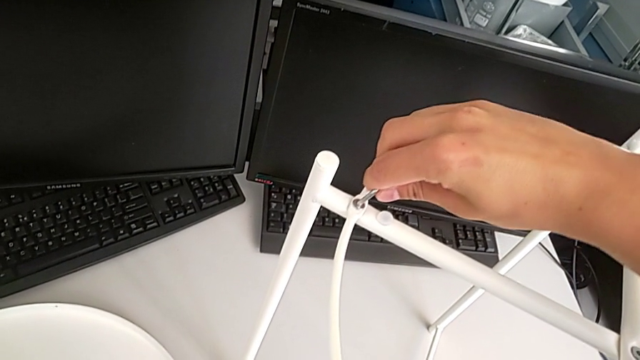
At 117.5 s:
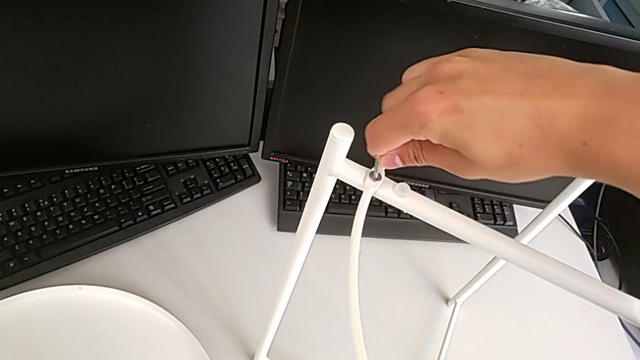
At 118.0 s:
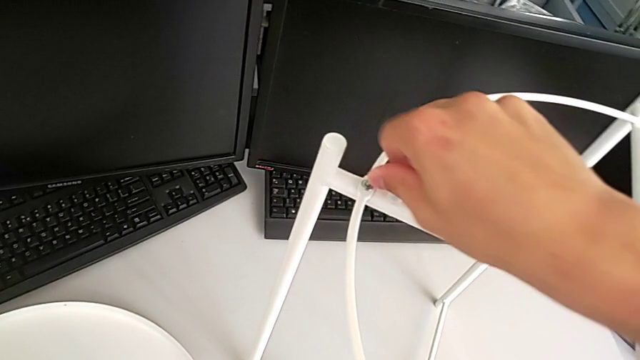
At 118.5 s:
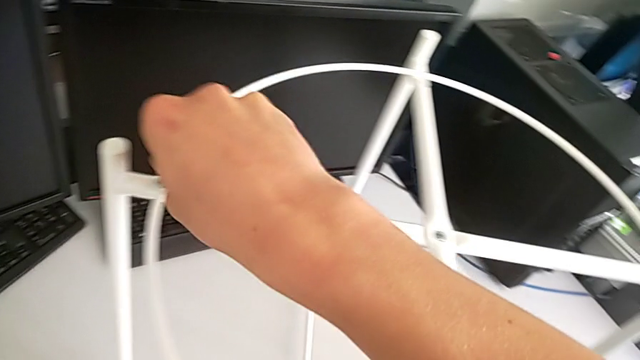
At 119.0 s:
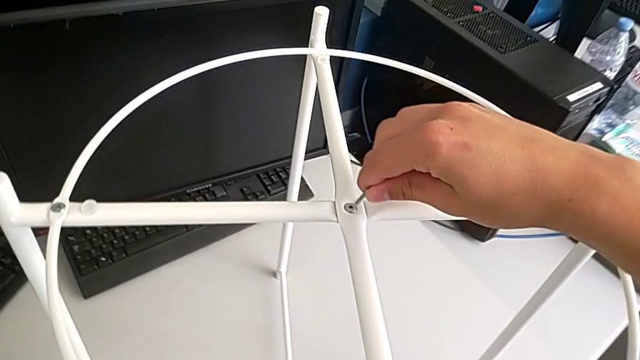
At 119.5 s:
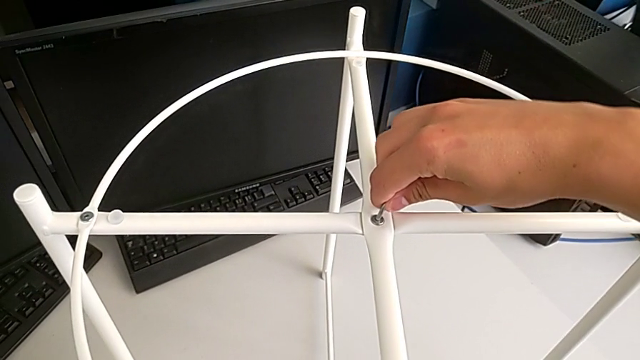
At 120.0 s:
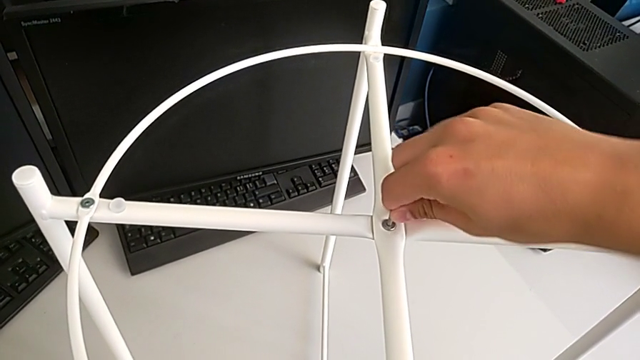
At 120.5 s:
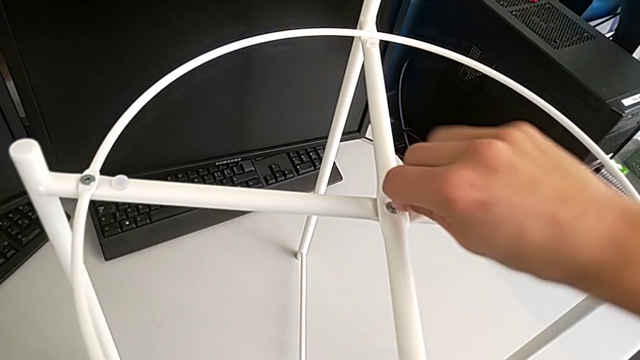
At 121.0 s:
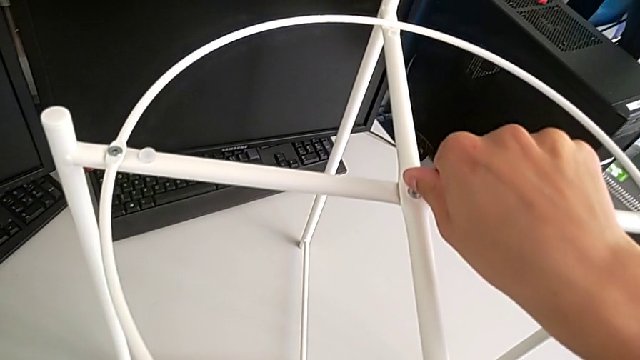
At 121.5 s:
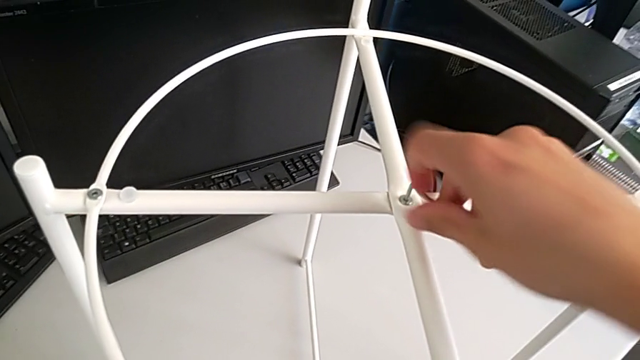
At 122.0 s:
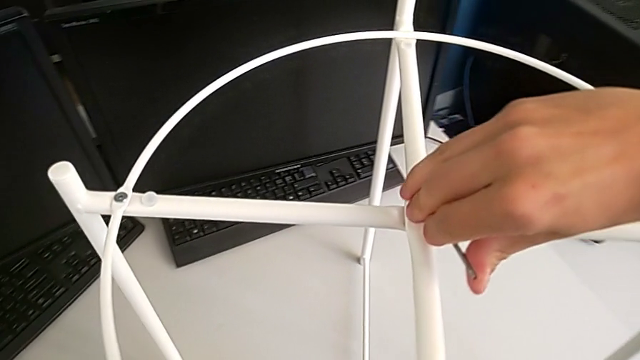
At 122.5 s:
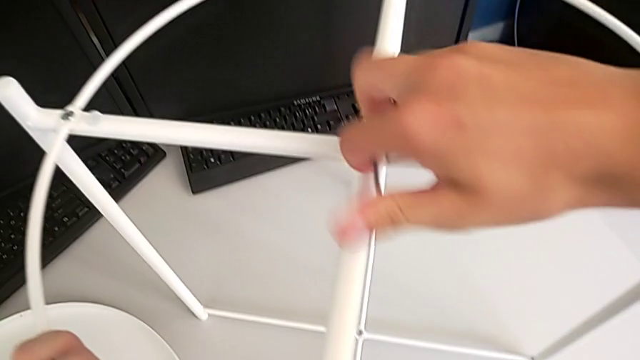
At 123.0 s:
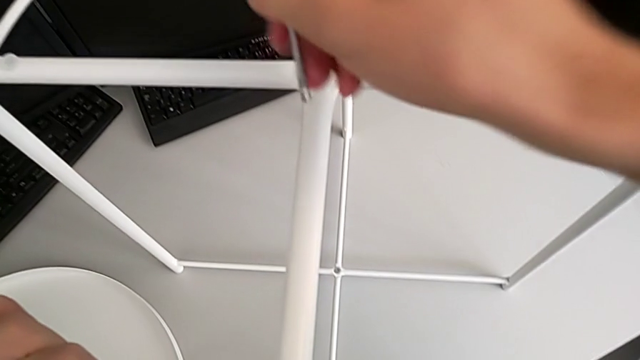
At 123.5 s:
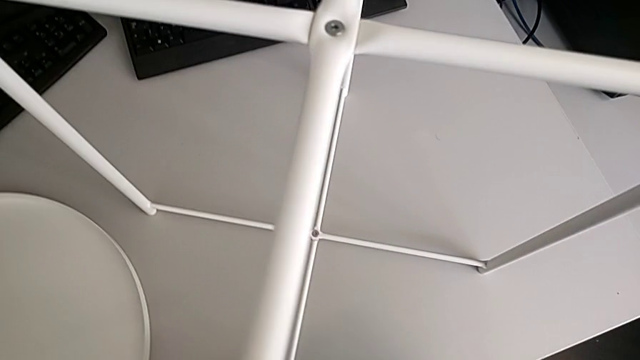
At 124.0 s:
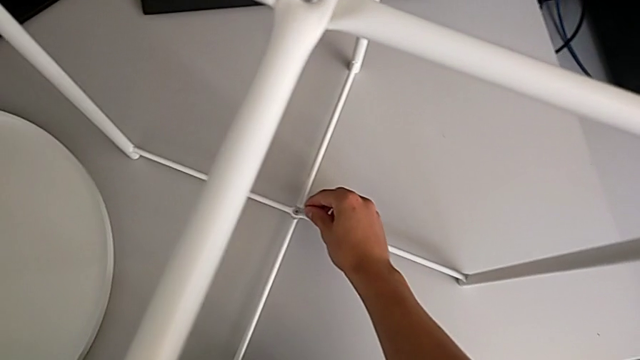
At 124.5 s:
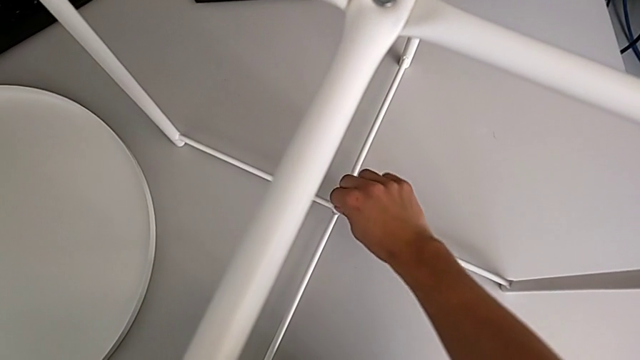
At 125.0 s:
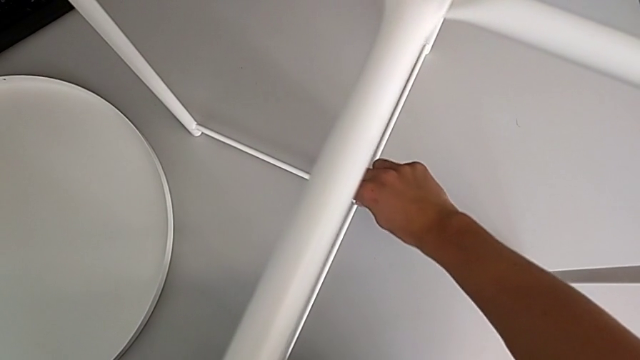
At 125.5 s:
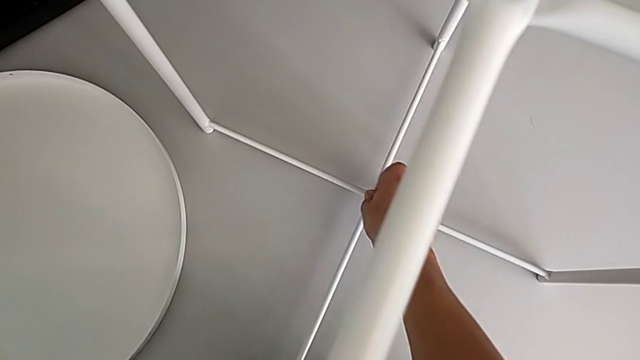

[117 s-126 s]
The camera wearer is assembling the circle on the legs. They screw the hex socket head, withdraw the Allen wrench, insert it, screw the hex socket head, withdraw the Allen wrench, insert it, screw the hex socket head and withdraw the Allen wrench.

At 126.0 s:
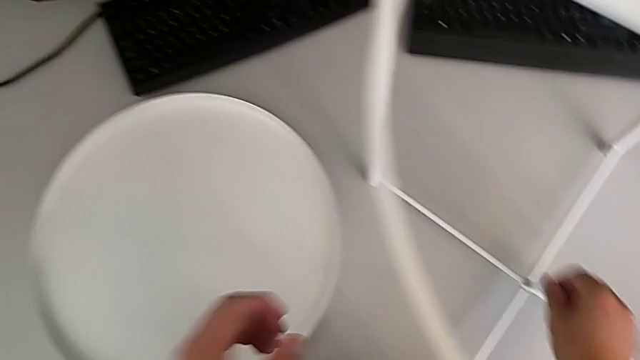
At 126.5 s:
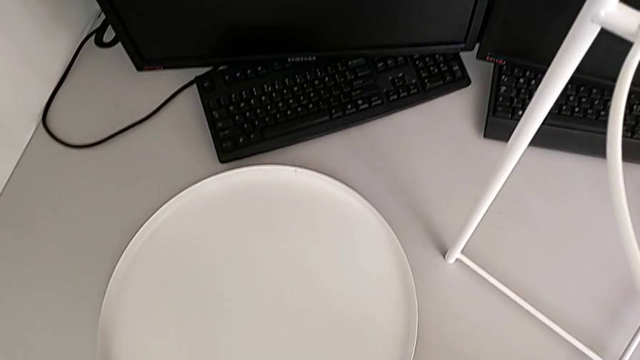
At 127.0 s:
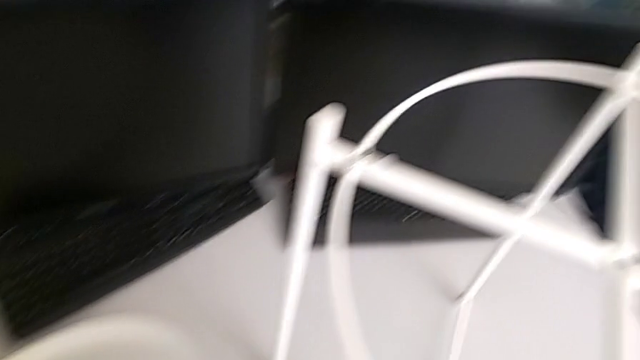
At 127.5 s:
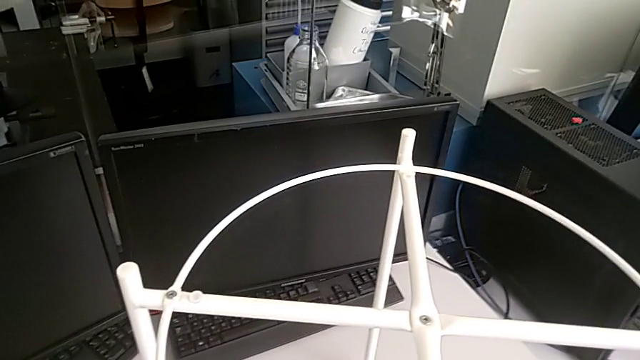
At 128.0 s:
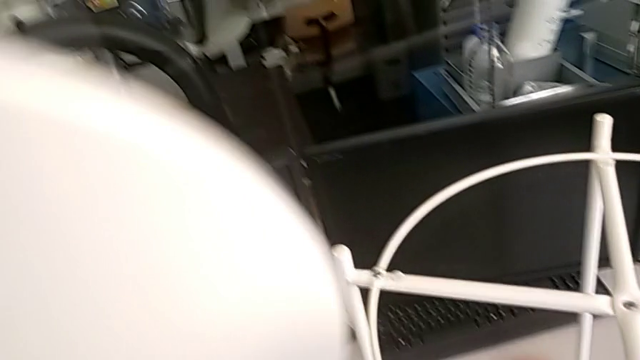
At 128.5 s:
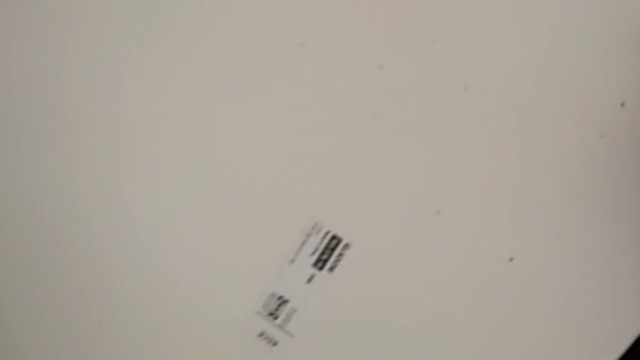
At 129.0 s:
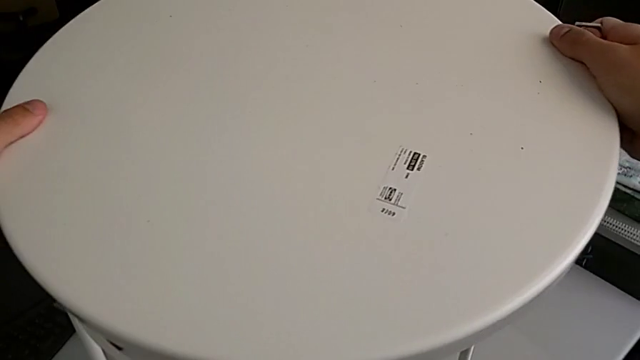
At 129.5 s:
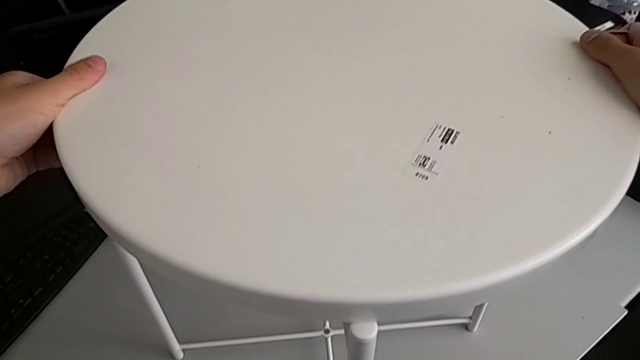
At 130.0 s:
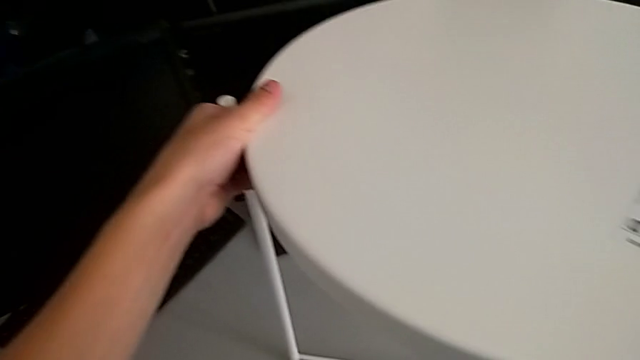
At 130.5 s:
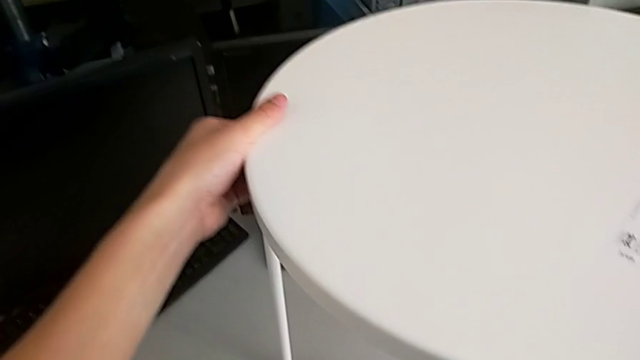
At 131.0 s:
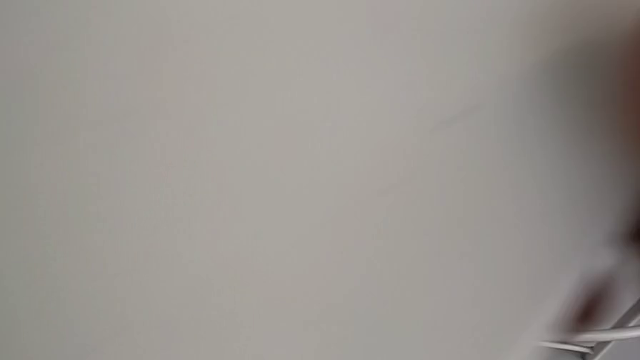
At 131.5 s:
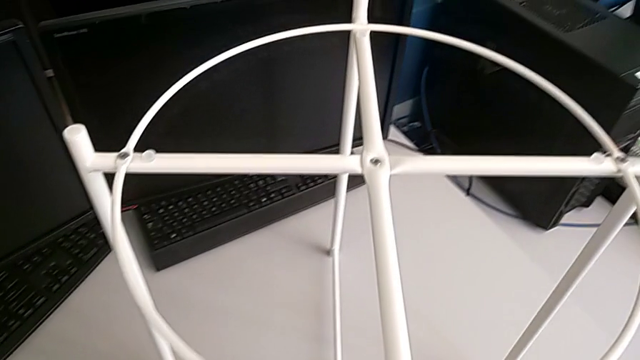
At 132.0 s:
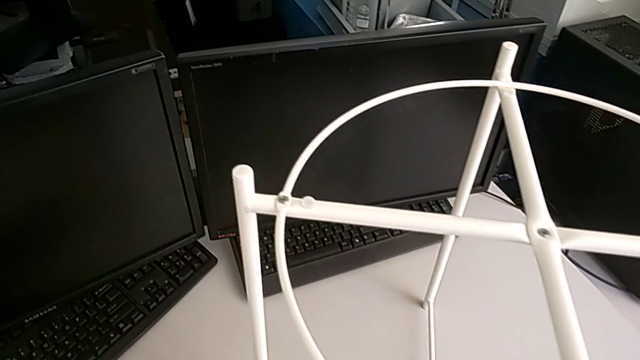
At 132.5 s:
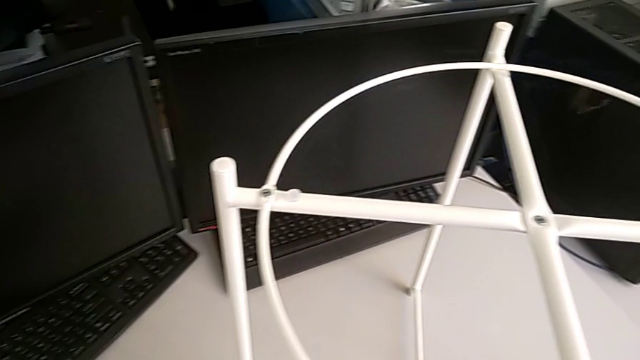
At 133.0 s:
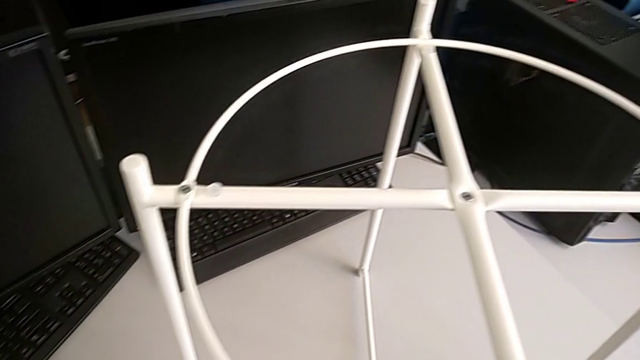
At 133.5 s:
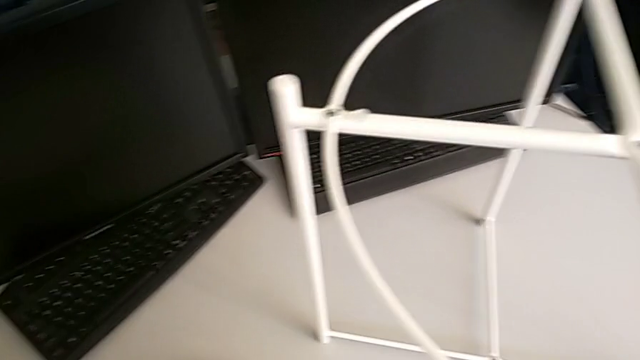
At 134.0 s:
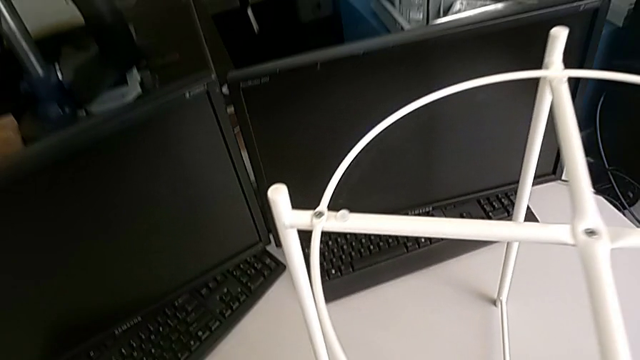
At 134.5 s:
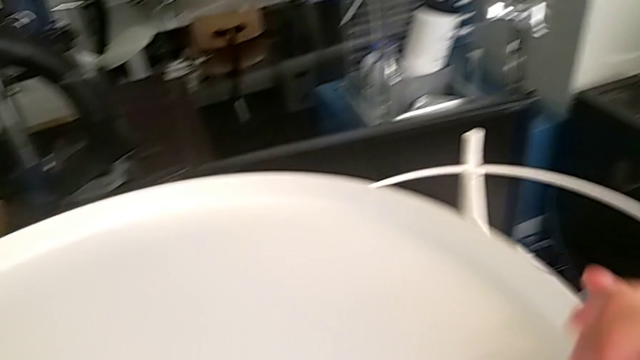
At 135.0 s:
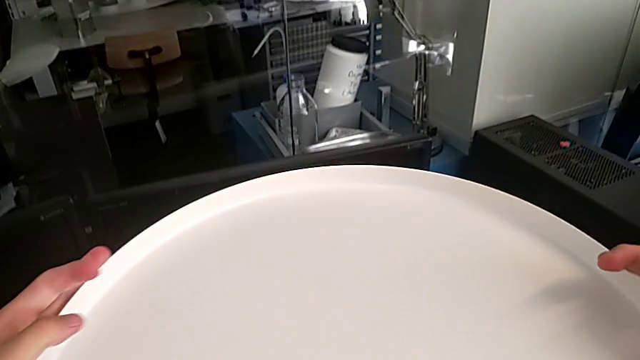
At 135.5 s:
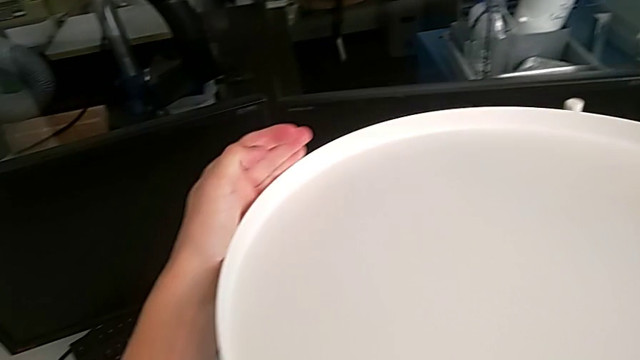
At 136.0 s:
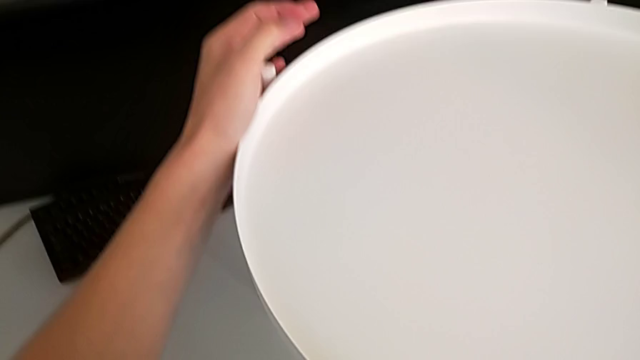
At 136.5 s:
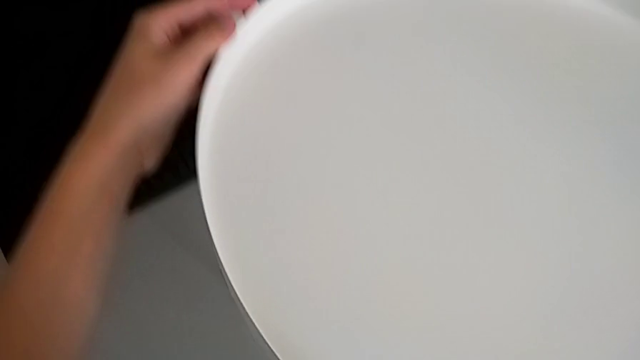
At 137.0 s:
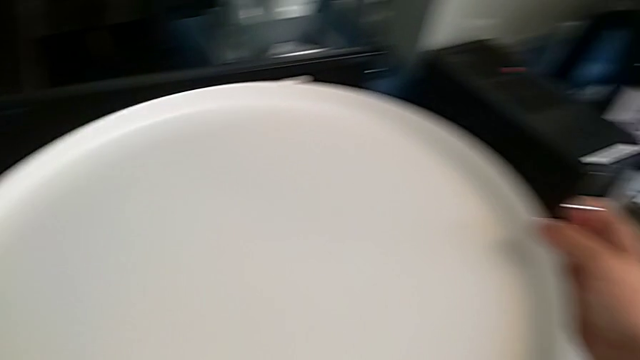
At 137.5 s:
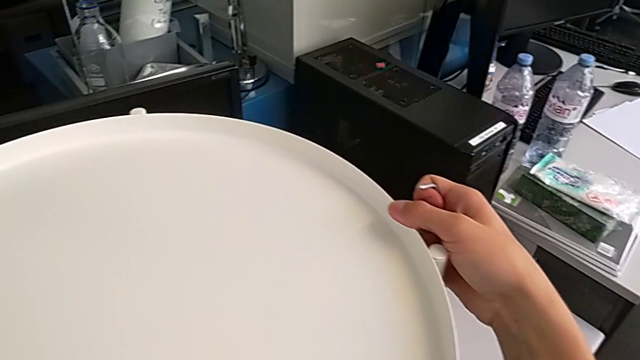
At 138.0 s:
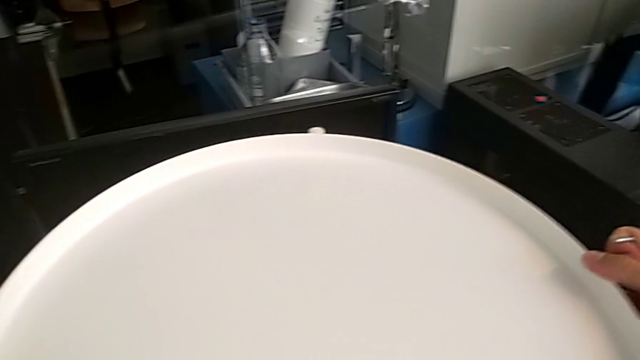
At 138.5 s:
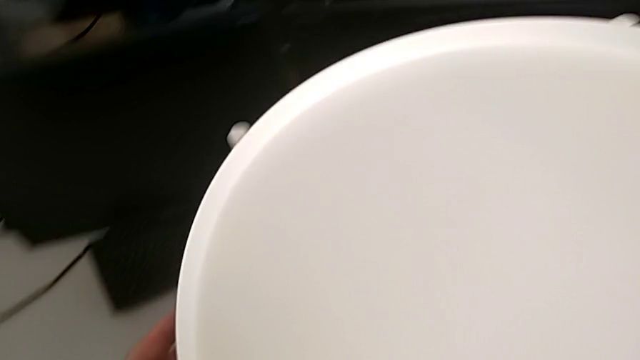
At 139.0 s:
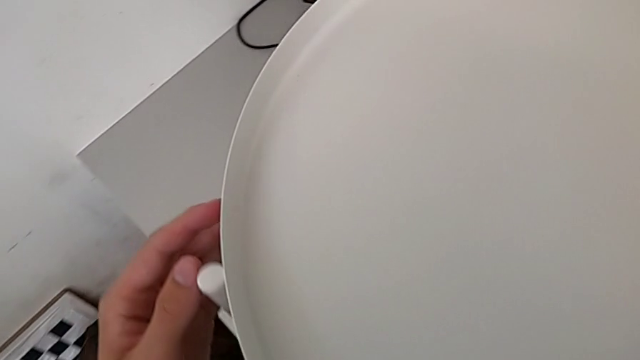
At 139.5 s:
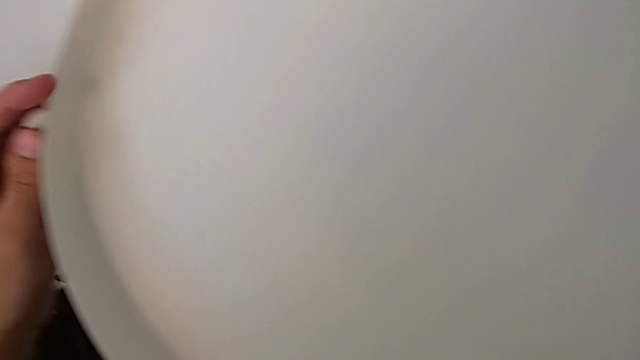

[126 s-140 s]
The camera wearer assembles the tray. They lift the tray, wrongly align it, lift it, rotate it, align it and hold it.
